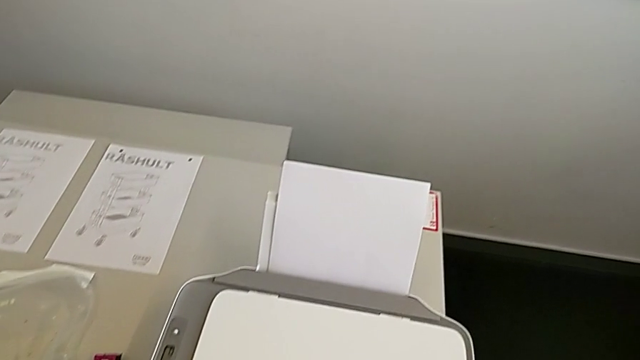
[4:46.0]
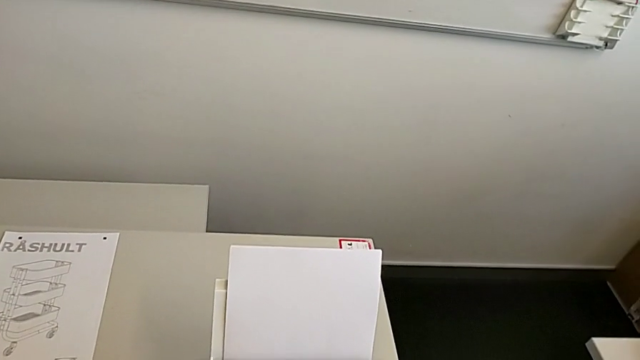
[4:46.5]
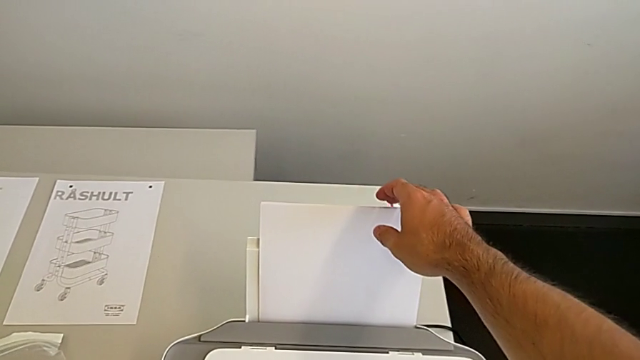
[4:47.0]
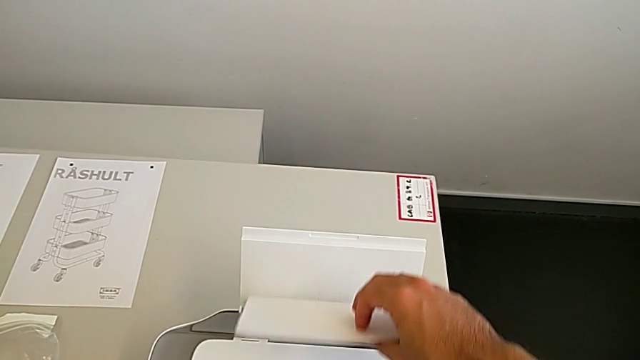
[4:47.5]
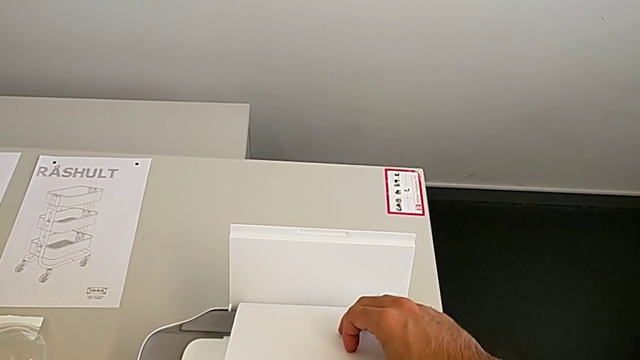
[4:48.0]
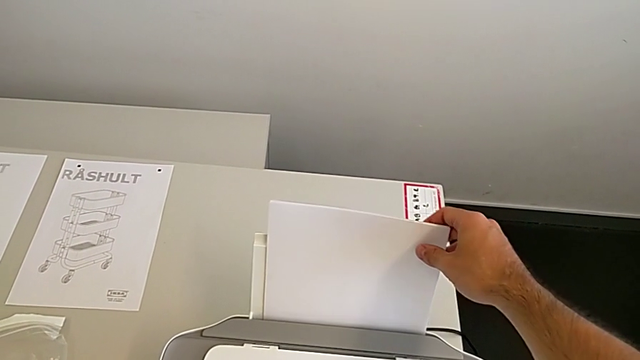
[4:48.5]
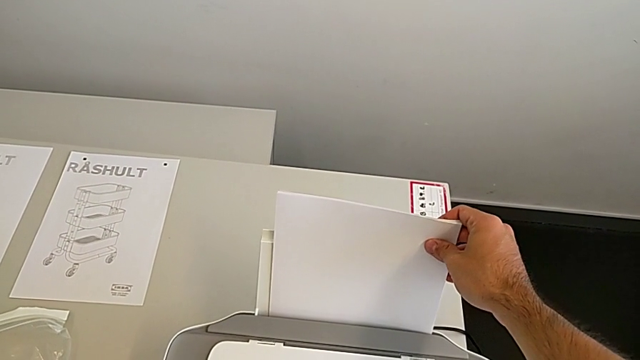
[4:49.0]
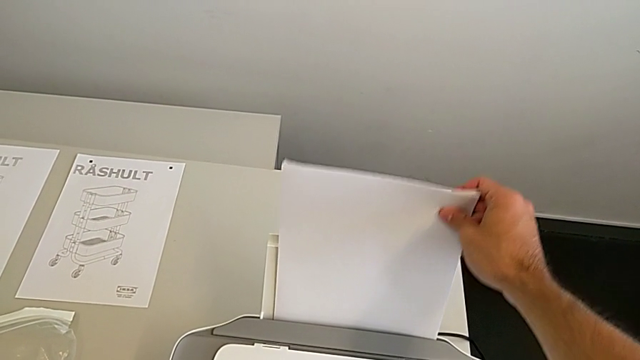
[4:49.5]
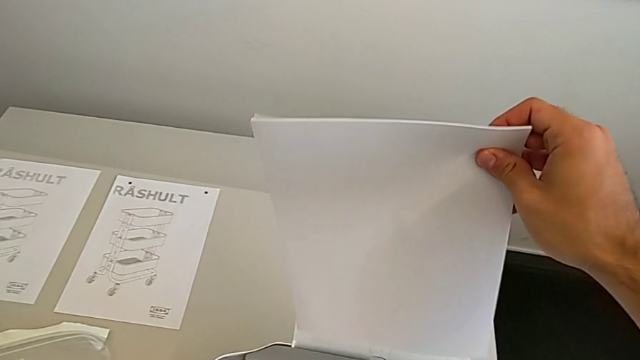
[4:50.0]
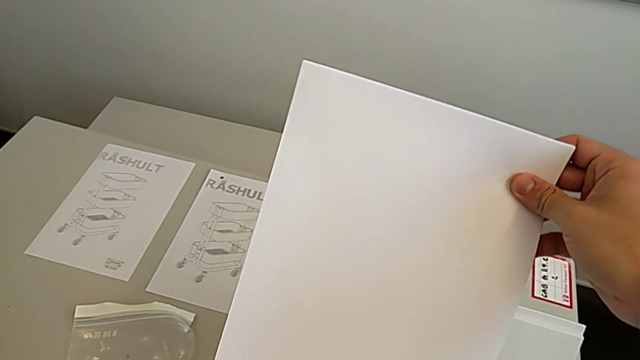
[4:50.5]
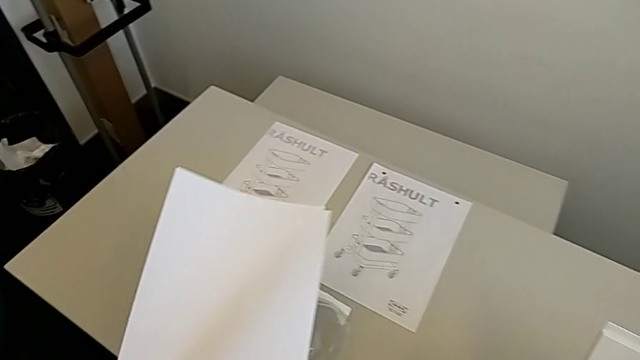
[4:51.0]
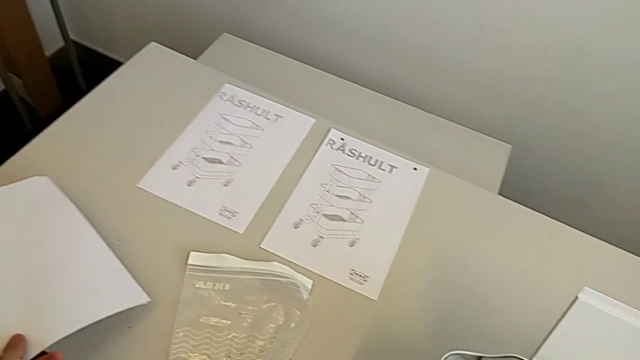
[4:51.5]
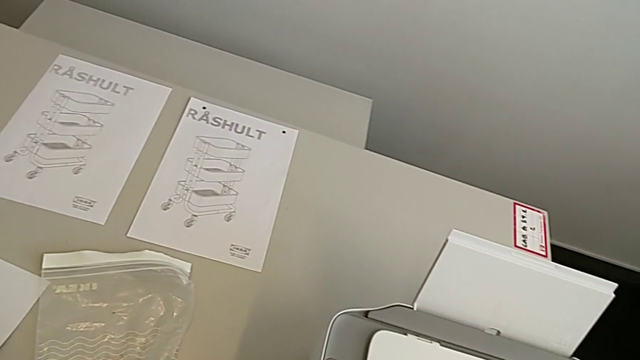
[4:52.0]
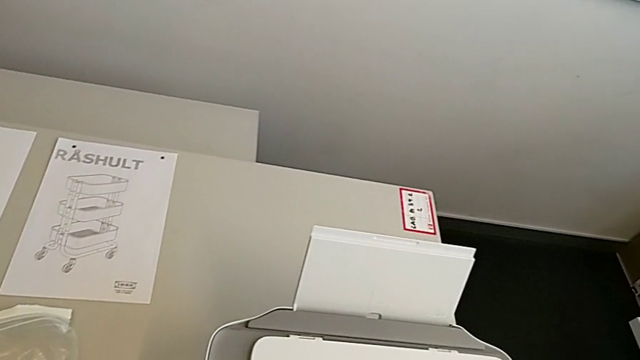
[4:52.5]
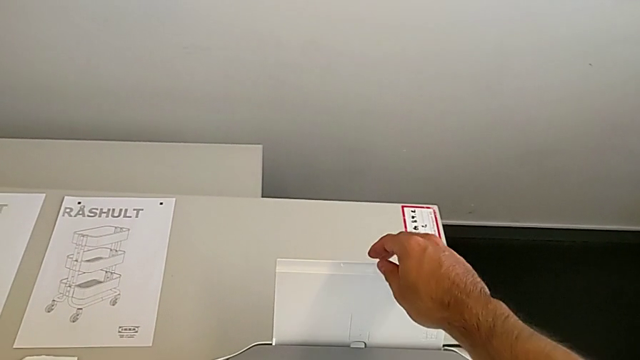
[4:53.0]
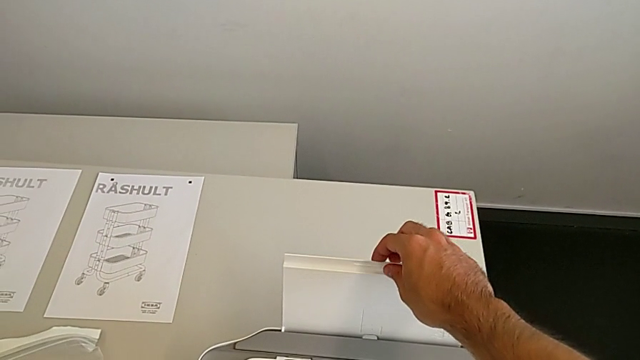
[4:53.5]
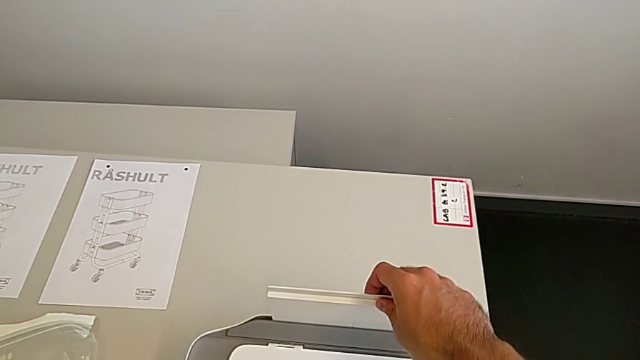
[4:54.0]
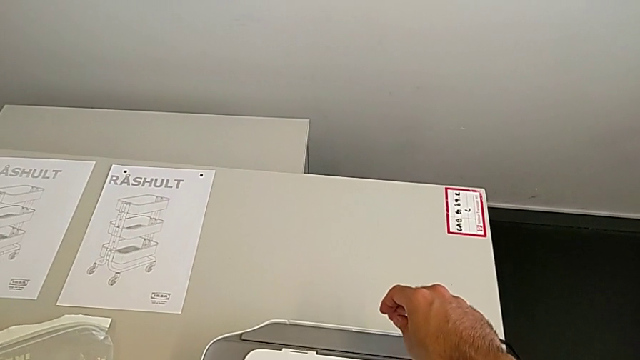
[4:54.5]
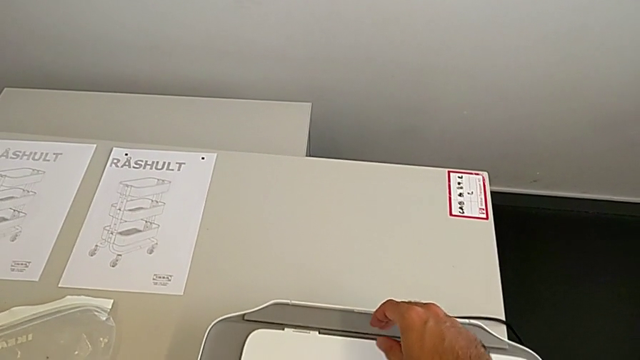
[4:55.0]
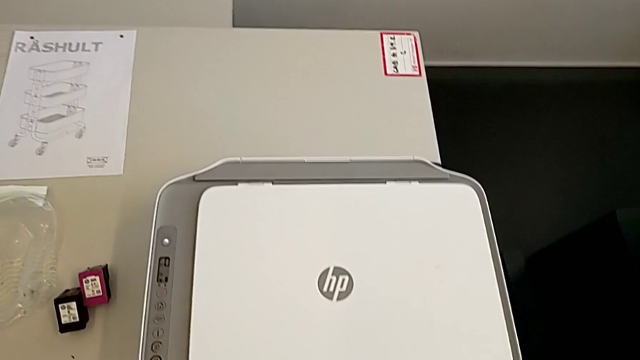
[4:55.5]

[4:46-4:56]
The camera wearer removes the paper from the printer. They withdraw the paper stack, drop it and push the paper tray.
